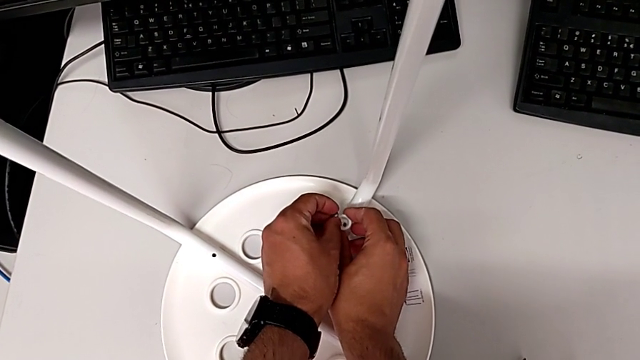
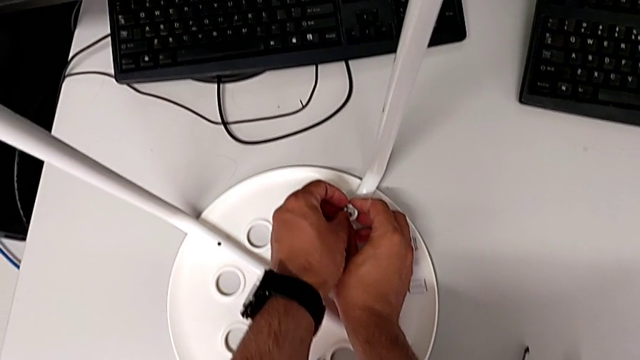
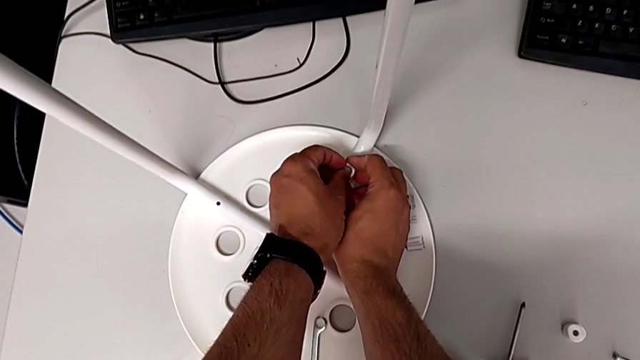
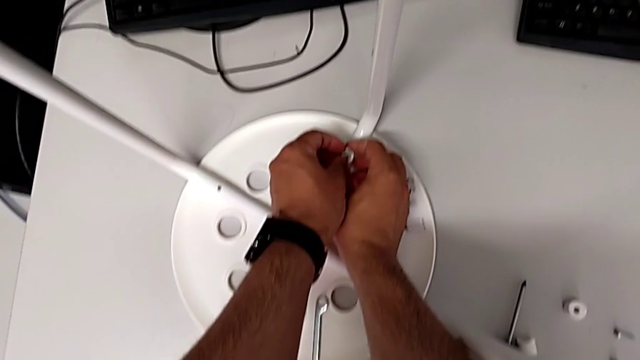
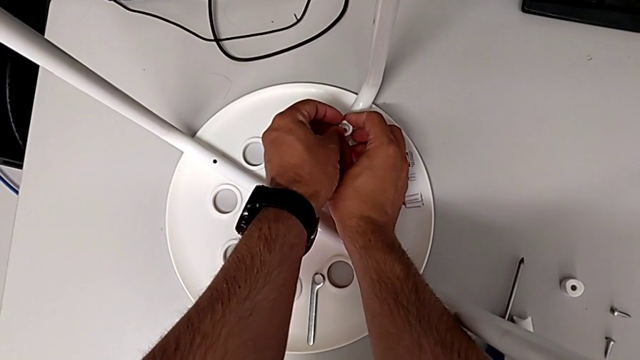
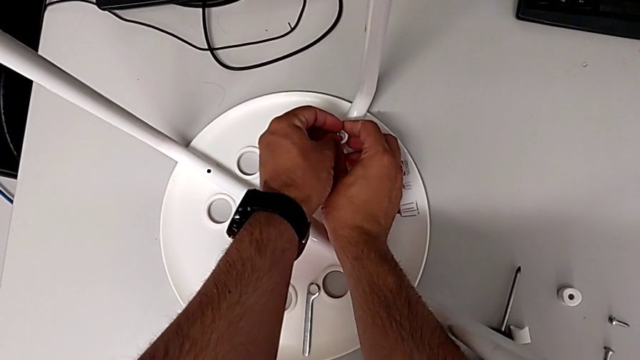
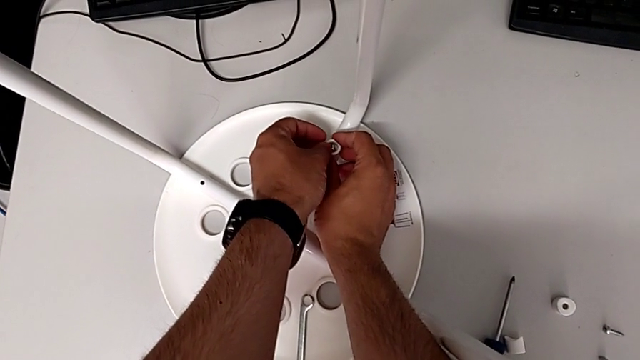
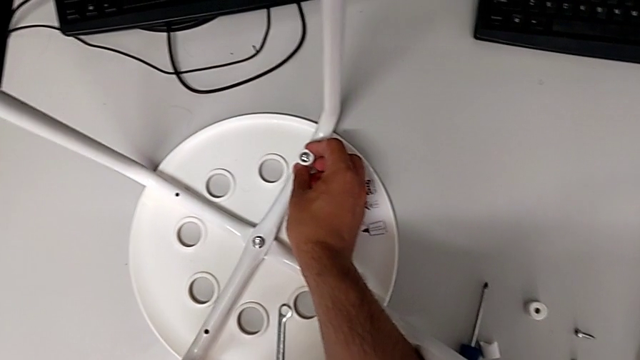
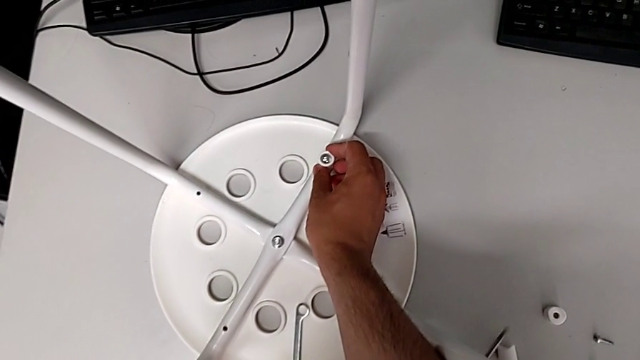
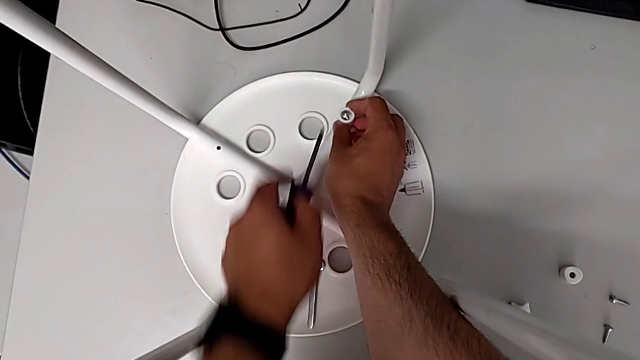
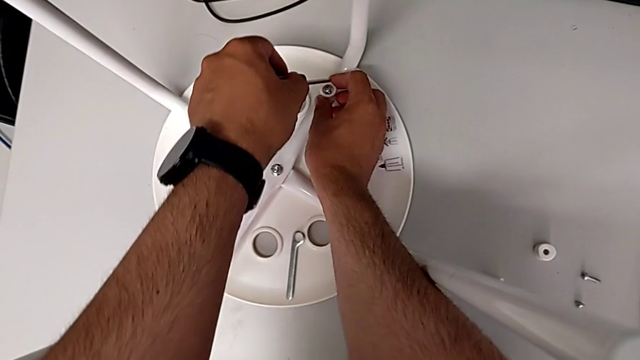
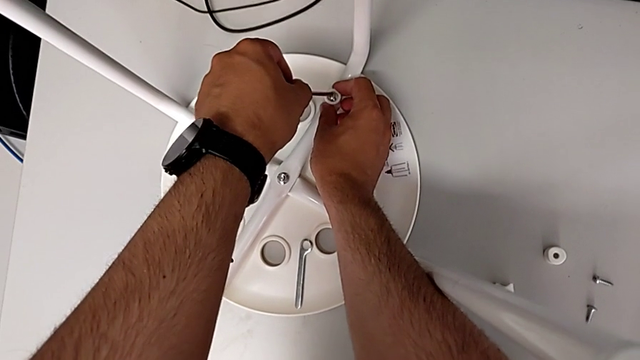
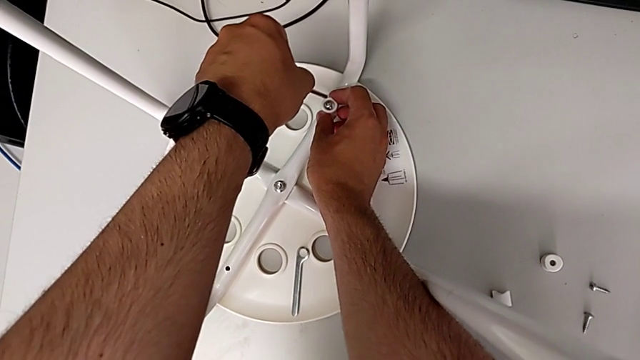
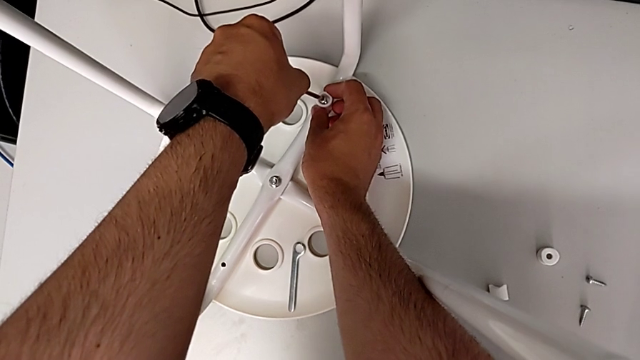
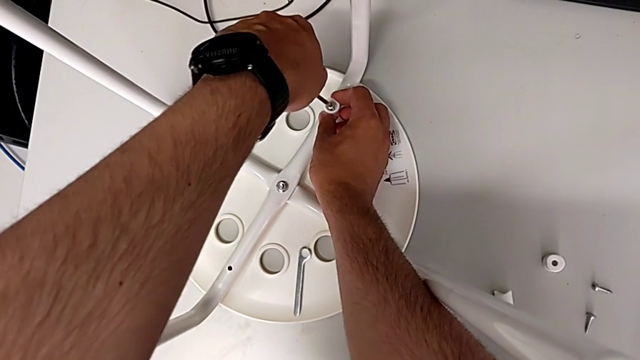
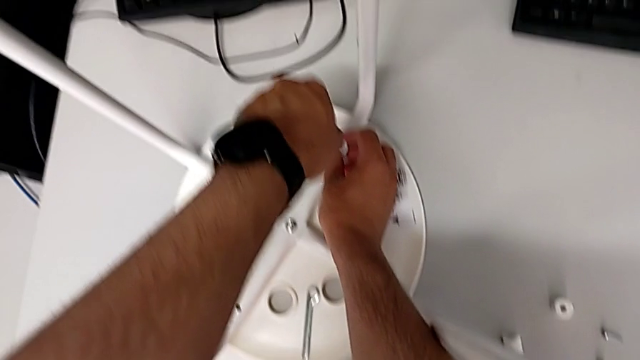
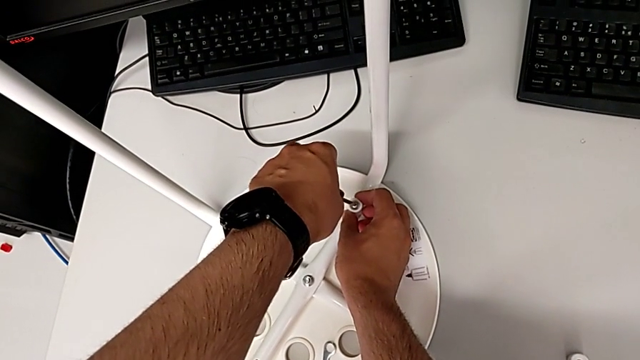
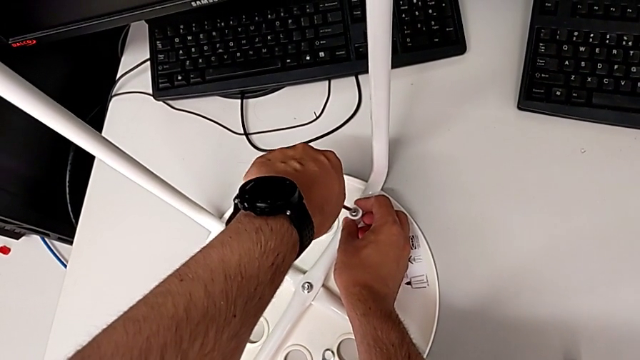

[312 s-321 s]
The camera wearer is assembling the seat. They insert the screw, grab the screwdriver and insert it.

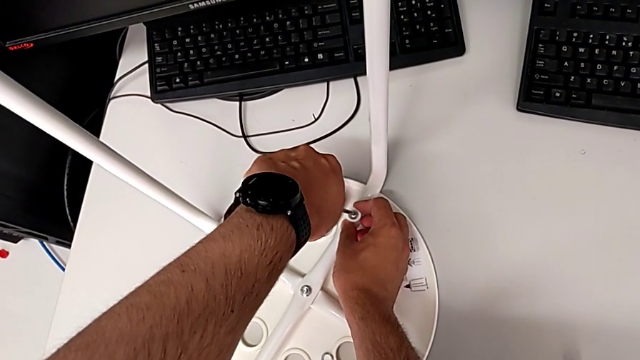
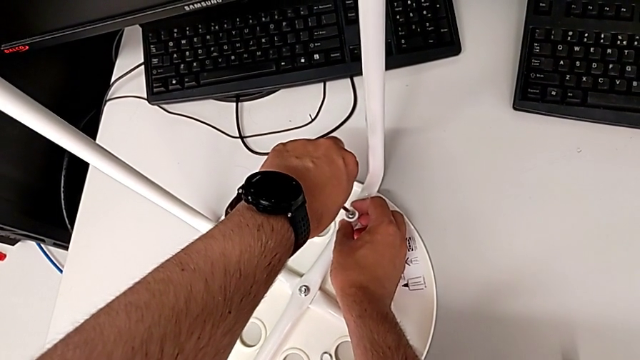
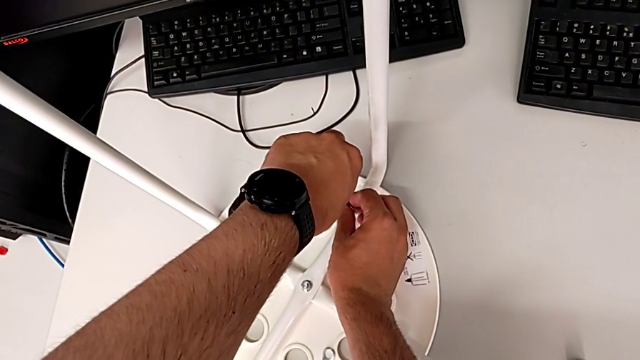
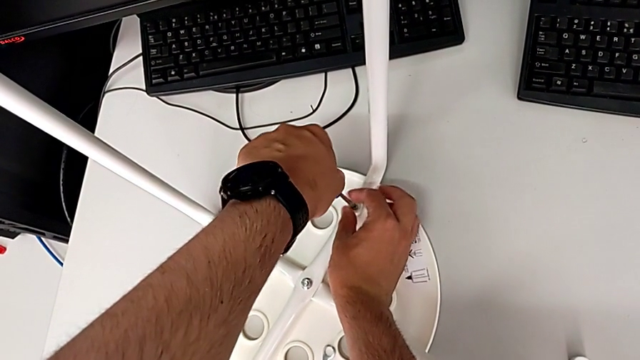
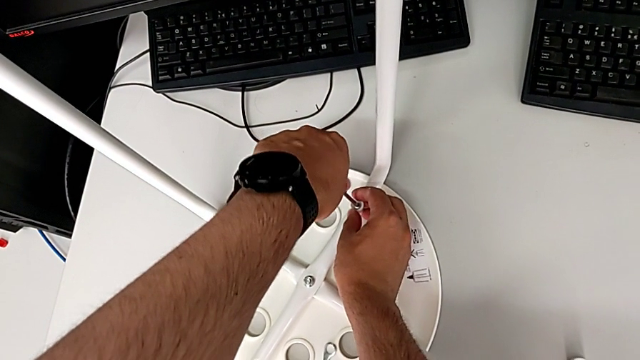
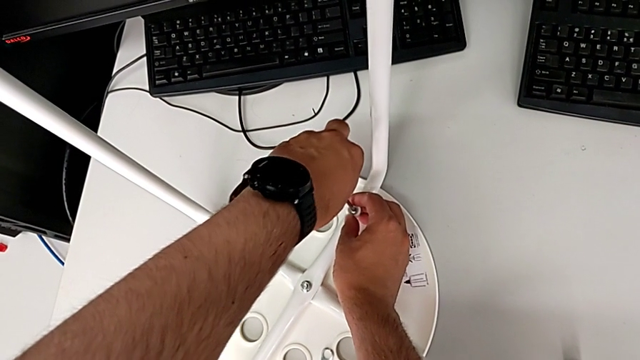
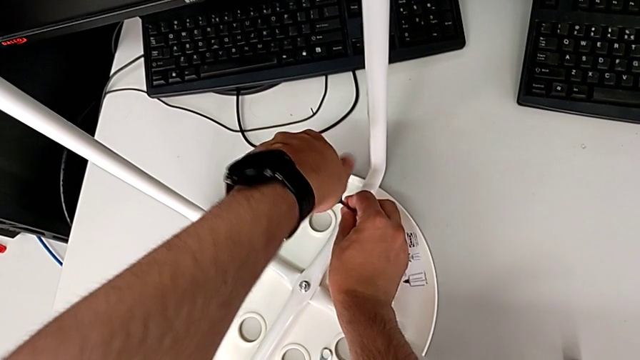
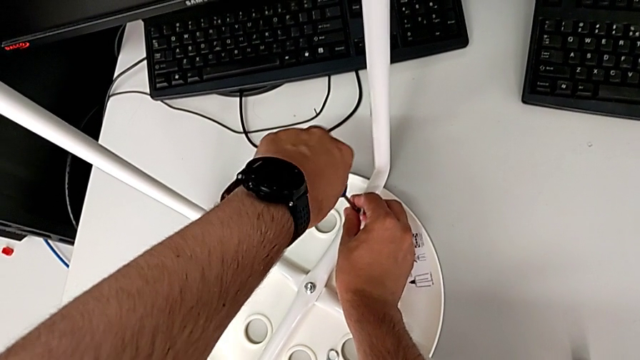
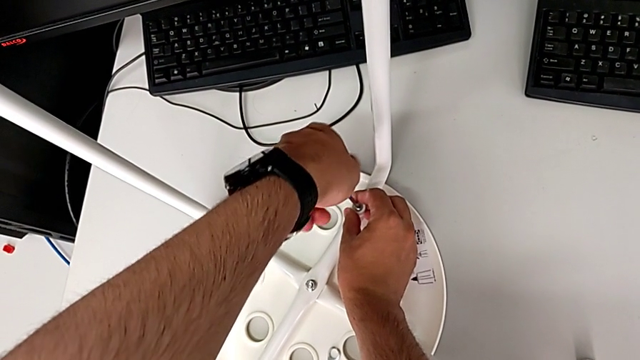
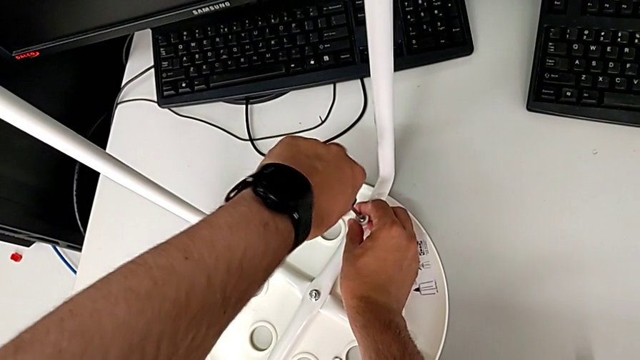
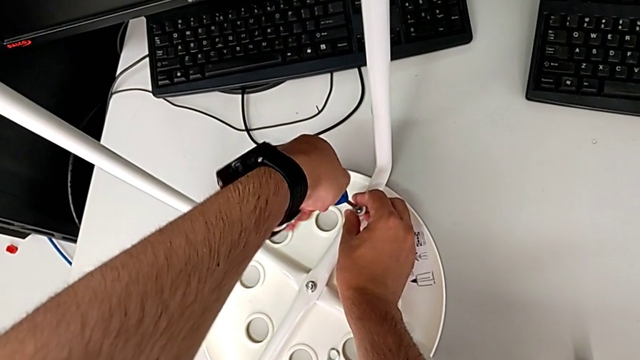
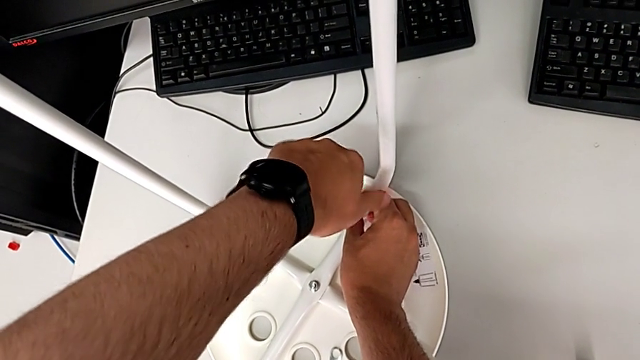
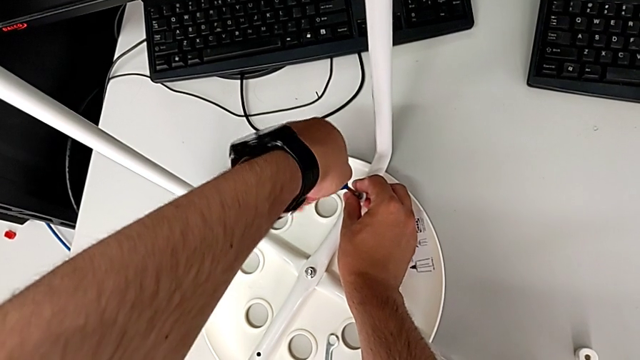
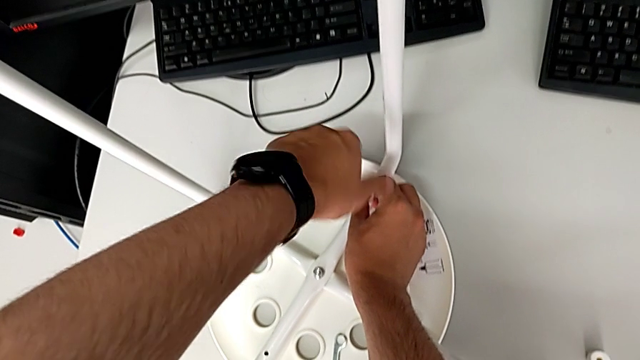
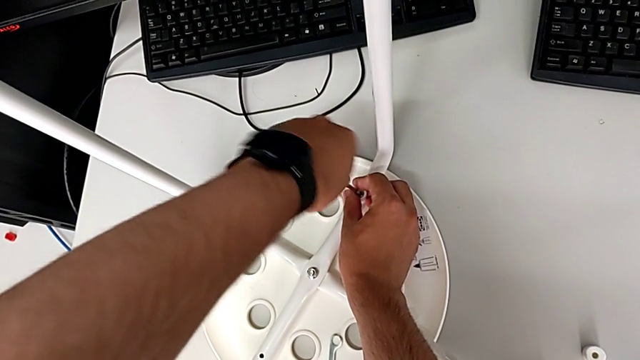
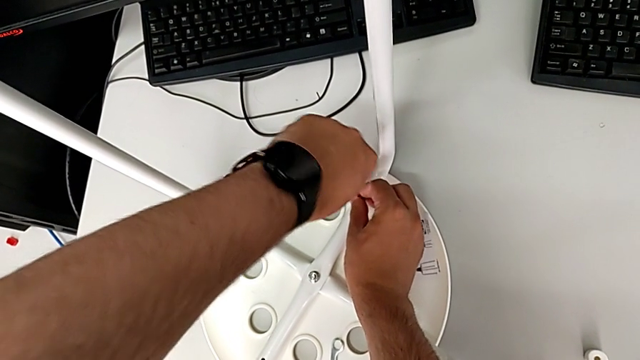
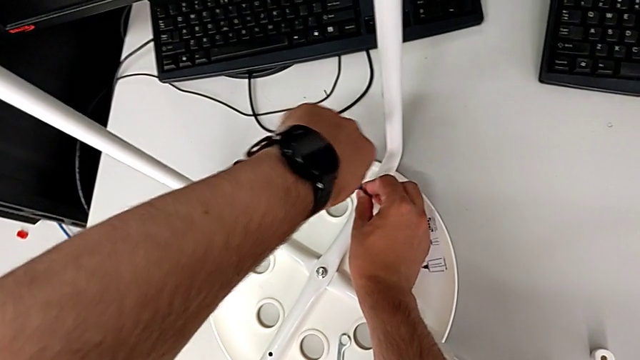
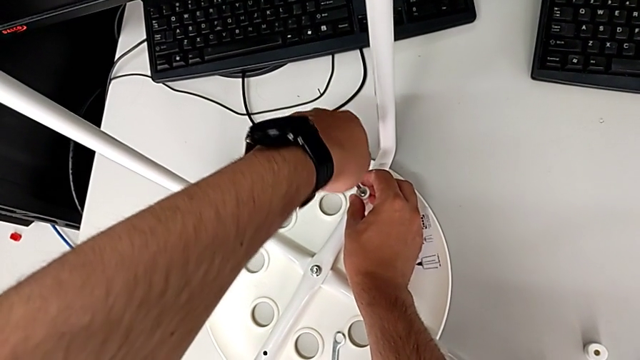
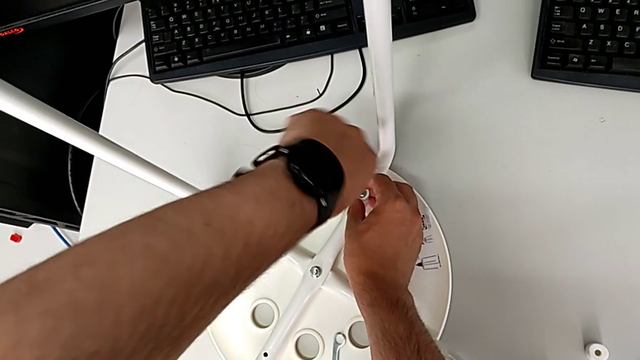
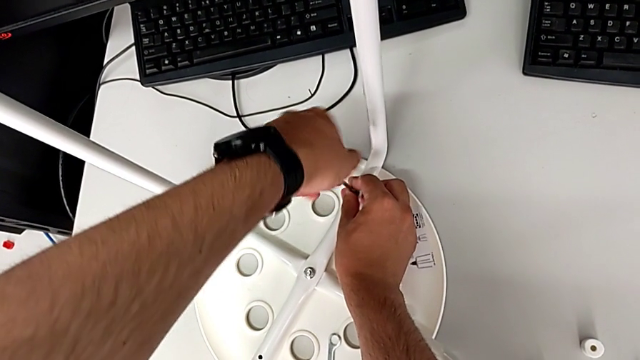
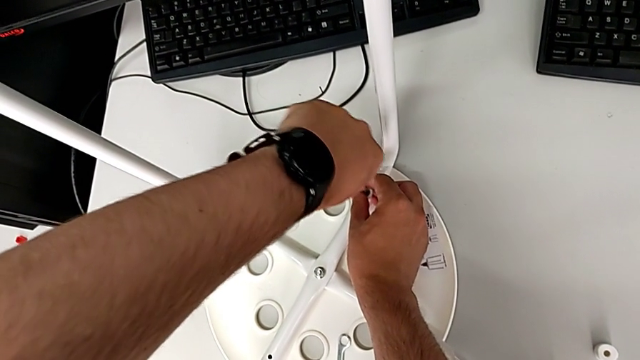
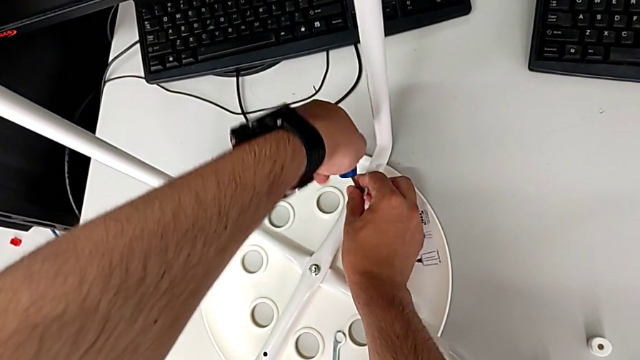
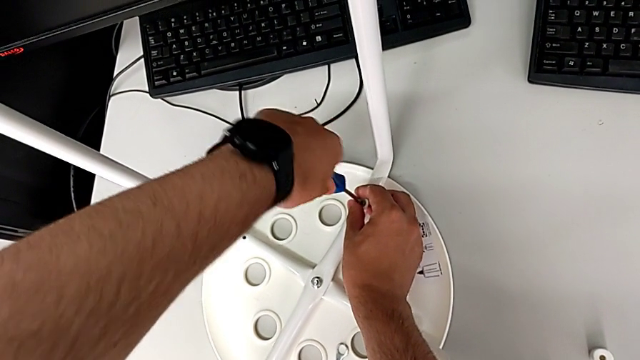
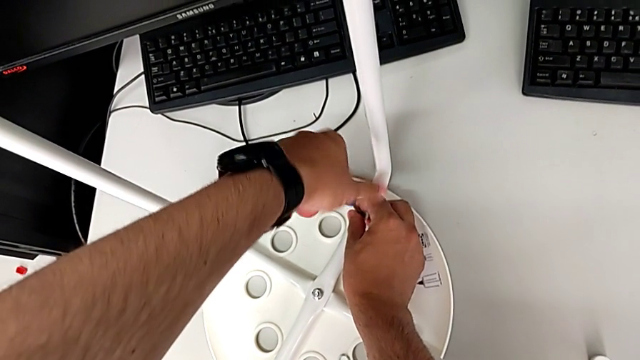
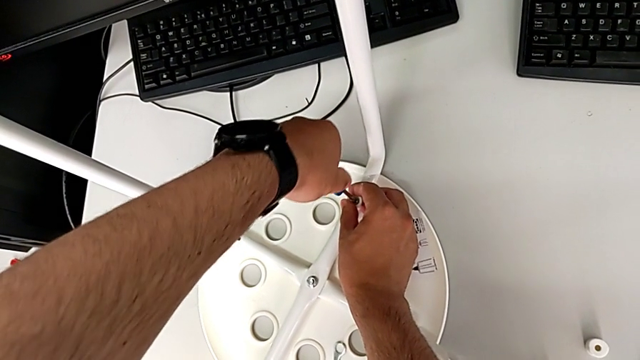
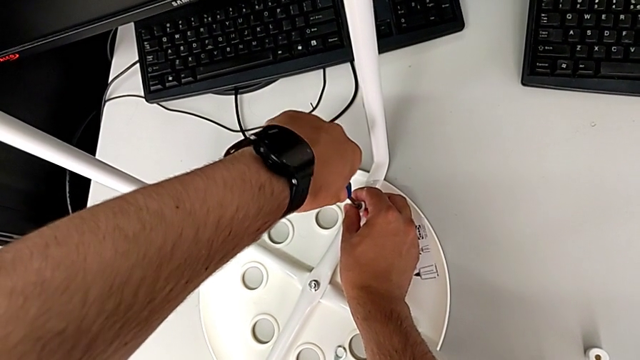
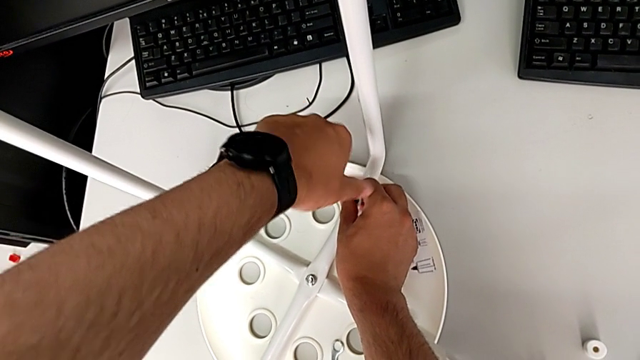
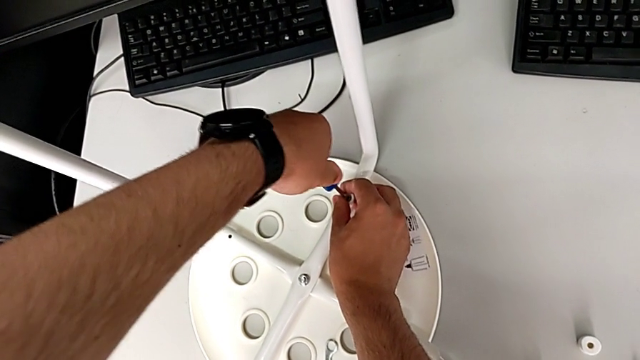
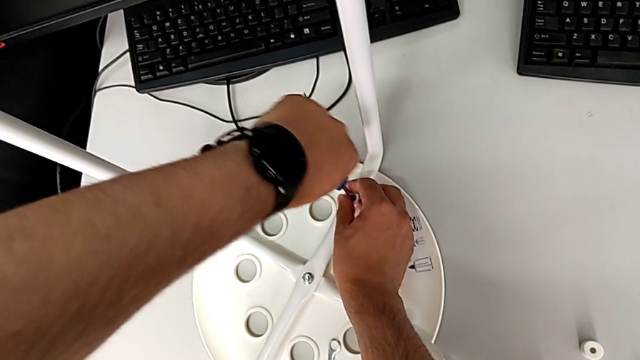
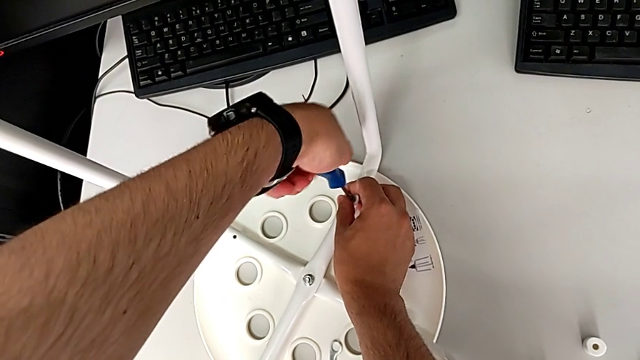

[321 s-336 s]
The camera wearer is assembling the seat. They keep screwing the screw.
